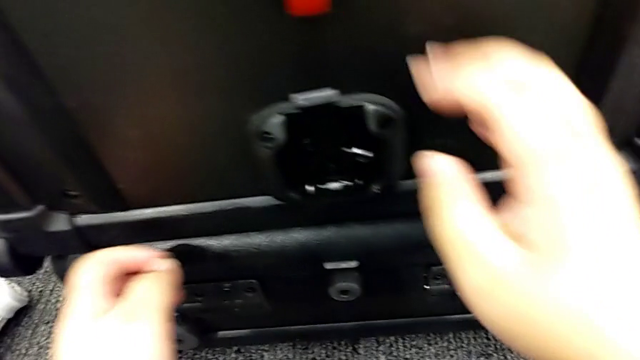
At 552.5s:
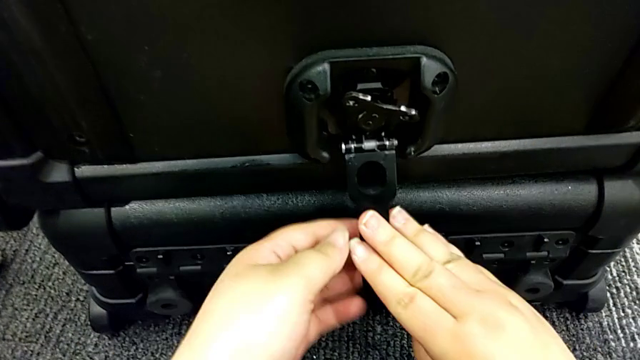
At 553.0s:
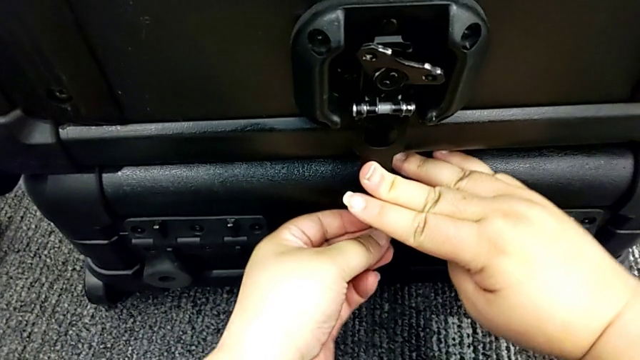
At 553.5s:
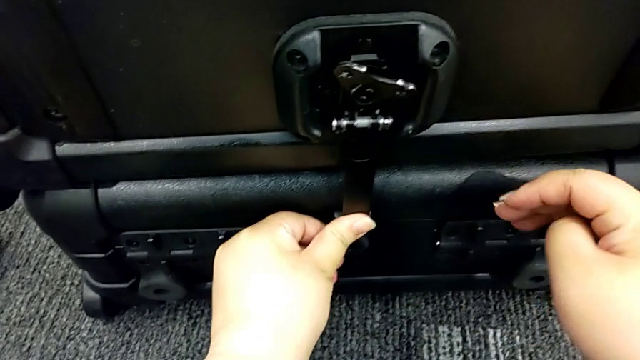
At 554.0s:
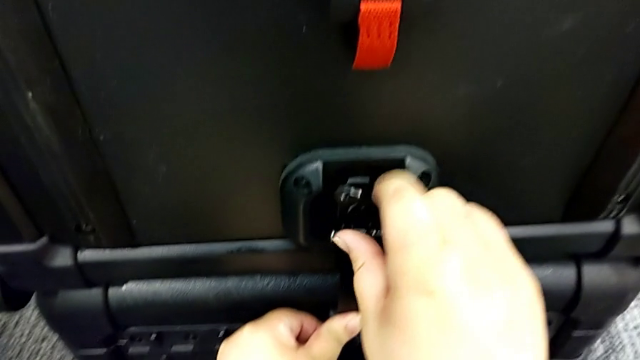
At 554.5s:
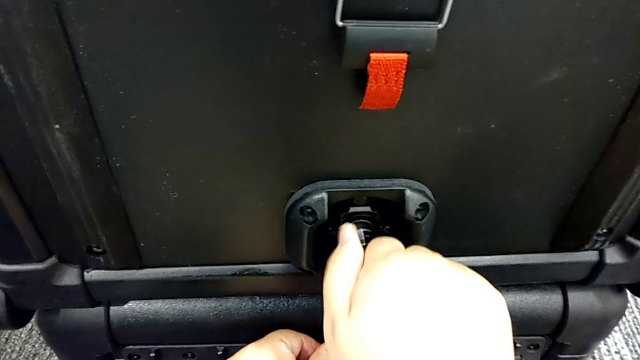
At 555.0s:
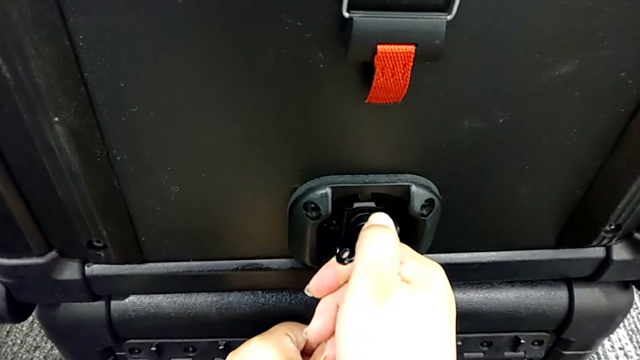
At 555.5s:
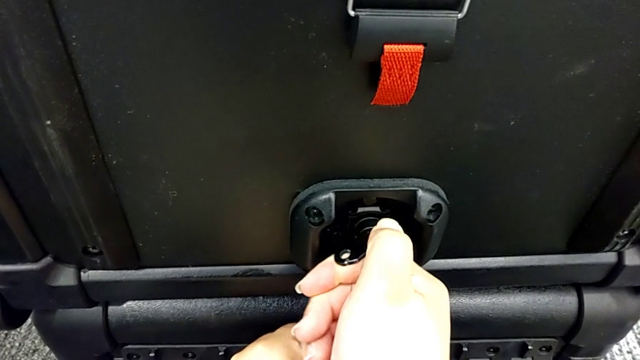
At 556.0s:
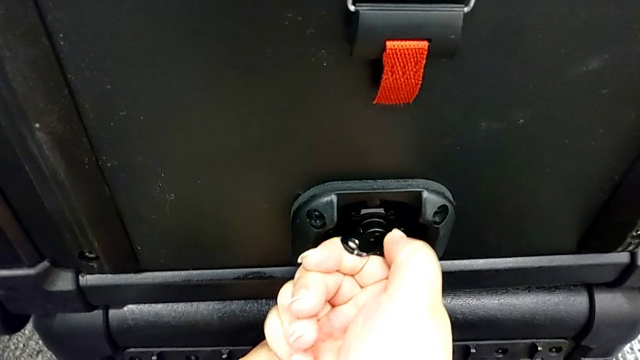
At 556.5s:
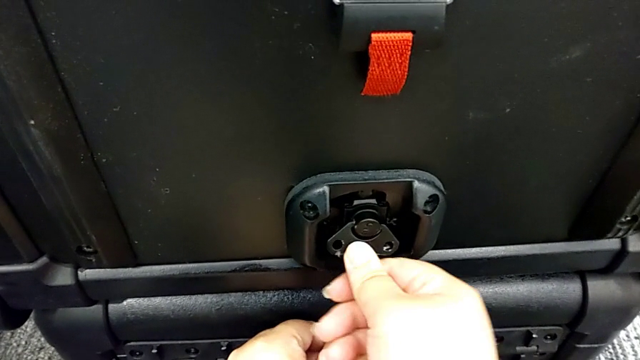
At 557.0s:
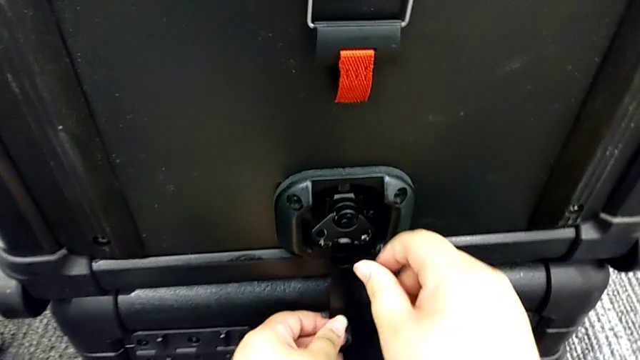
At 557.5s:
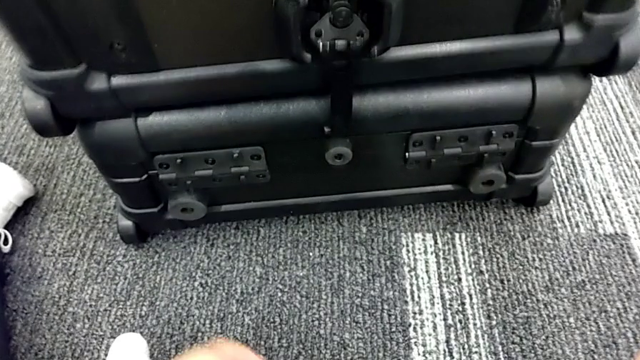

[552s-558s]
The camera wearer is locking the boxes together. They lock the box lock.

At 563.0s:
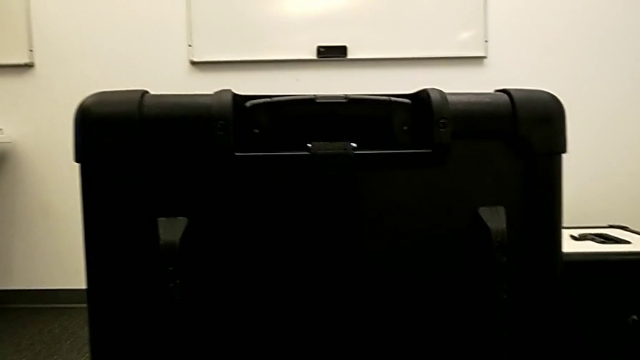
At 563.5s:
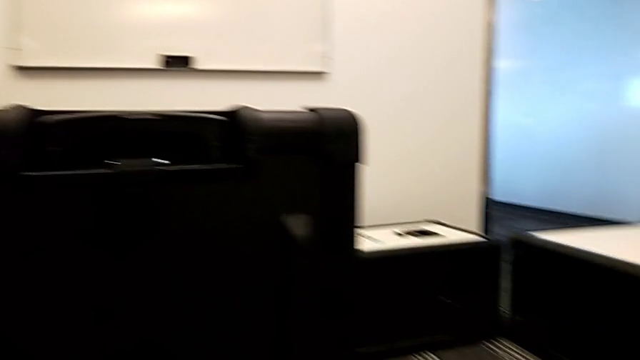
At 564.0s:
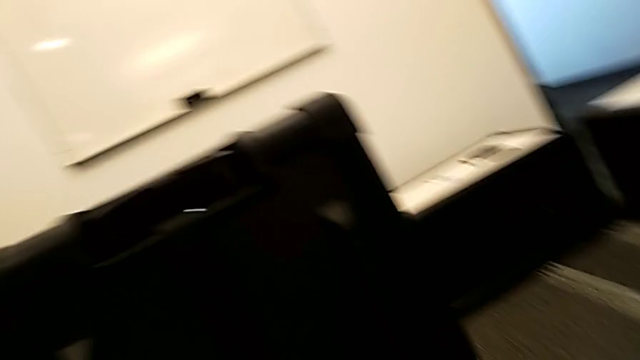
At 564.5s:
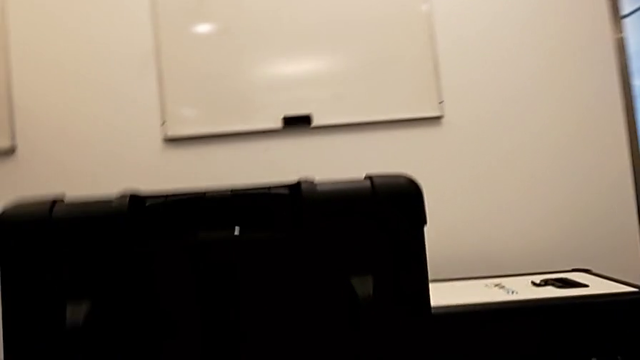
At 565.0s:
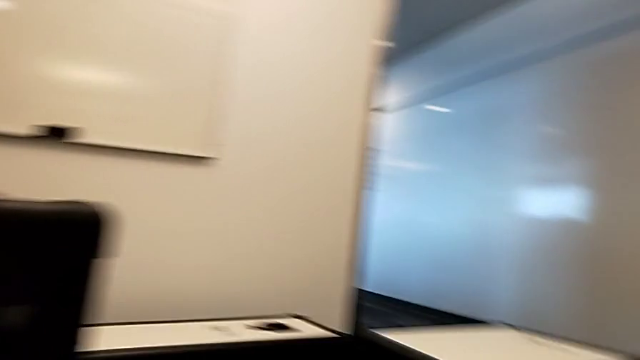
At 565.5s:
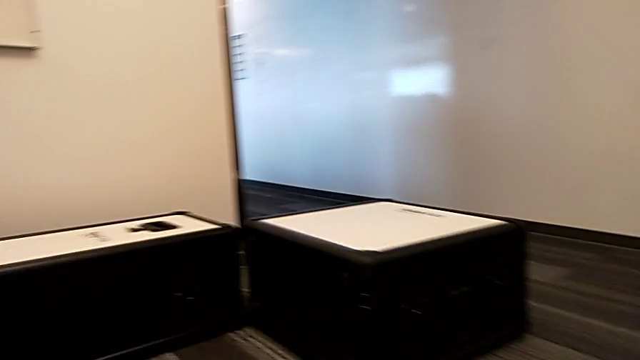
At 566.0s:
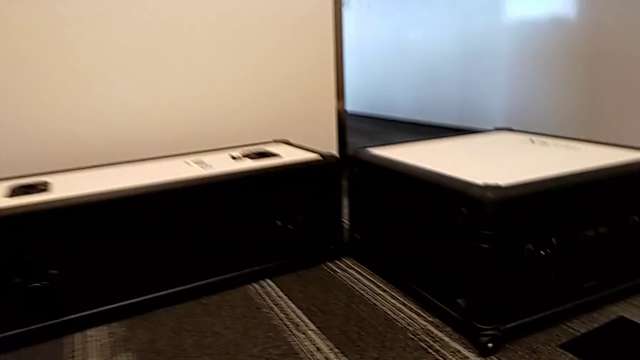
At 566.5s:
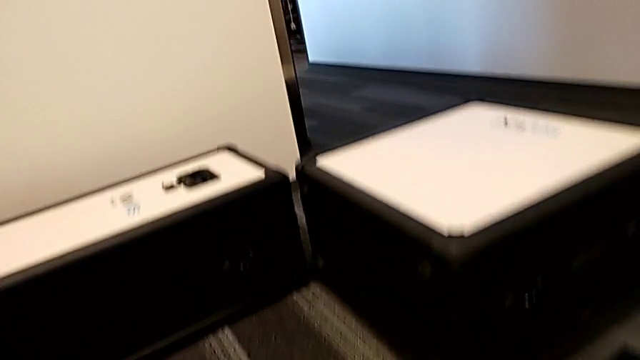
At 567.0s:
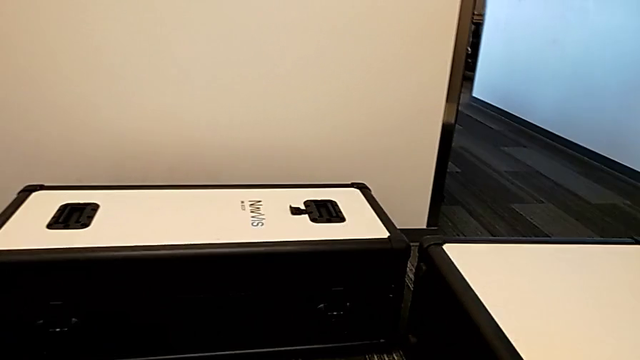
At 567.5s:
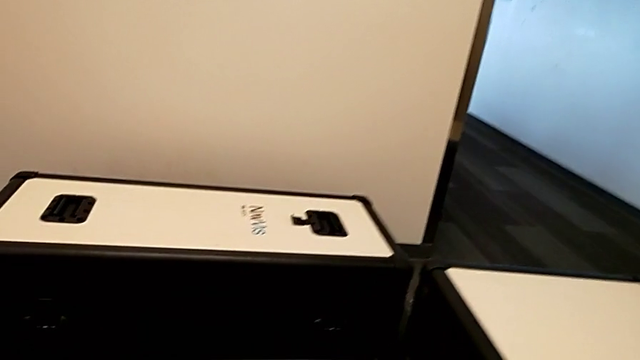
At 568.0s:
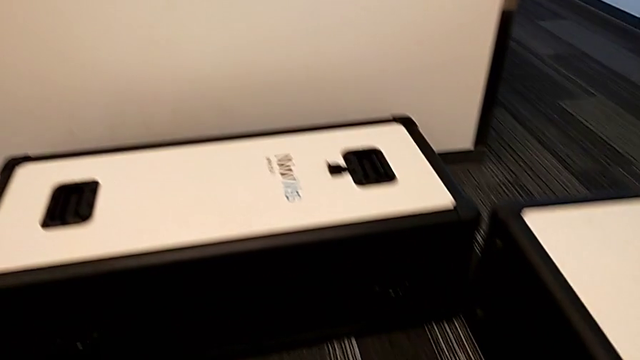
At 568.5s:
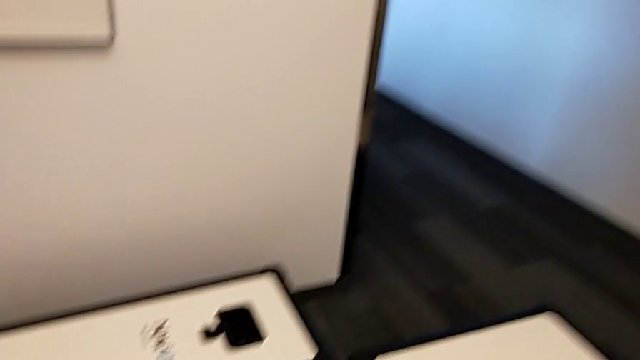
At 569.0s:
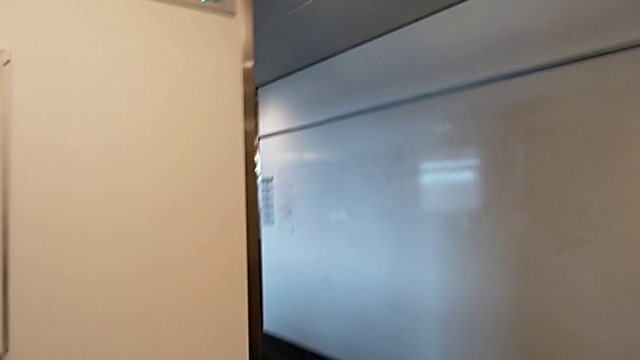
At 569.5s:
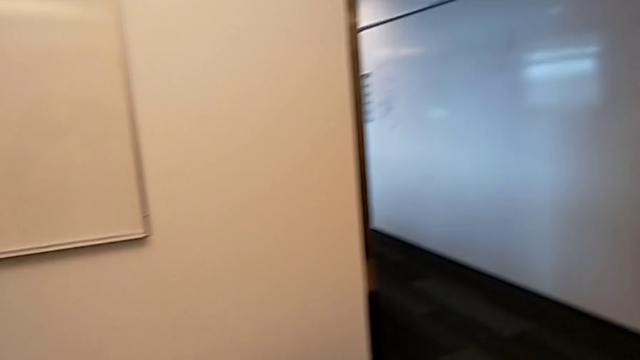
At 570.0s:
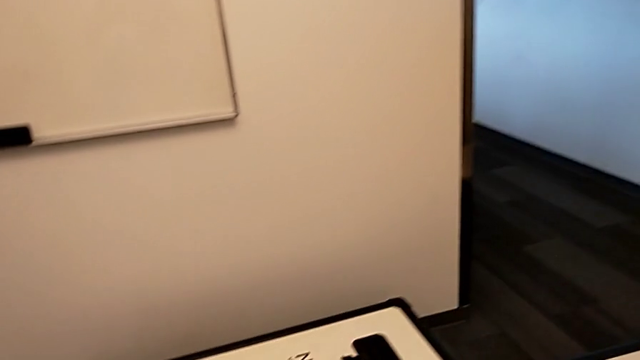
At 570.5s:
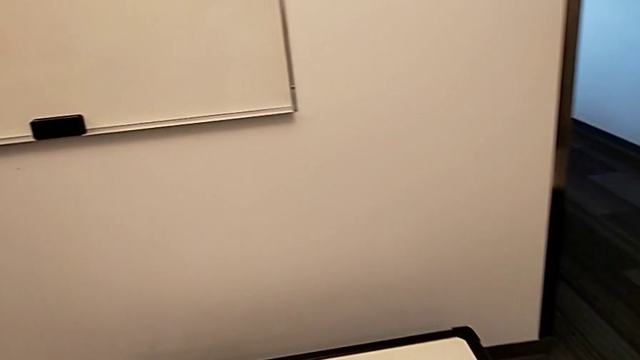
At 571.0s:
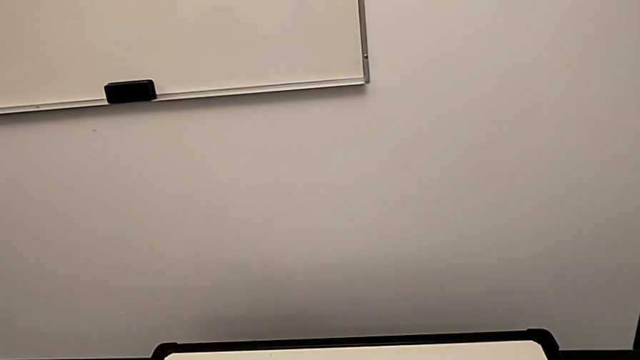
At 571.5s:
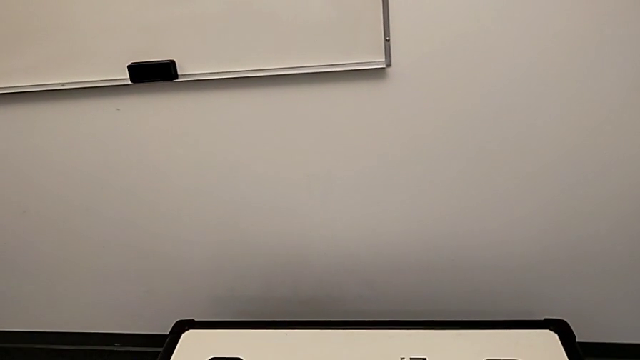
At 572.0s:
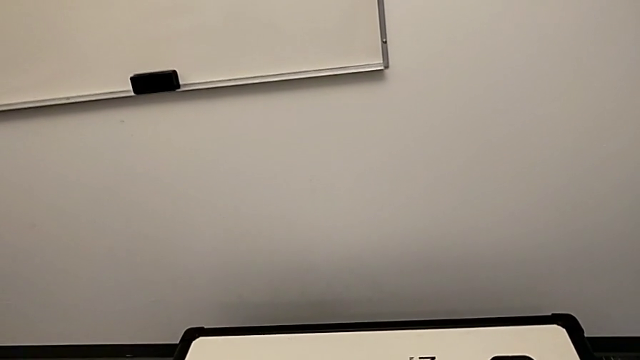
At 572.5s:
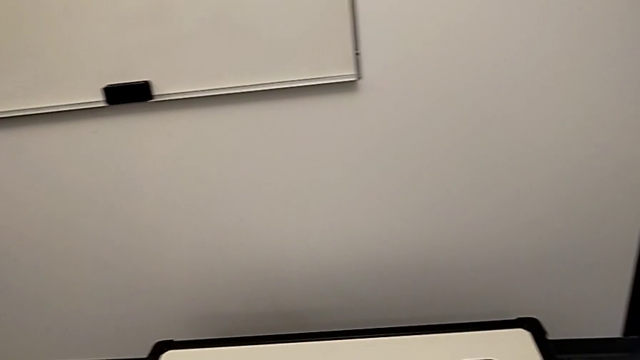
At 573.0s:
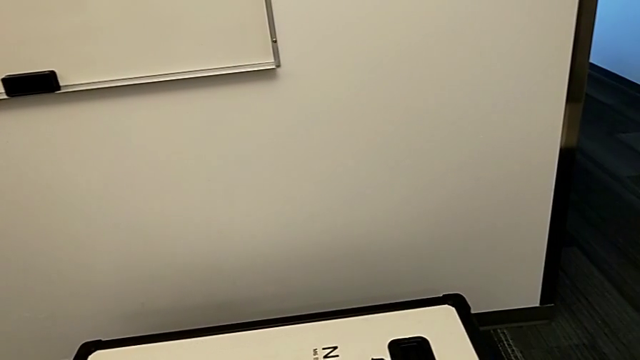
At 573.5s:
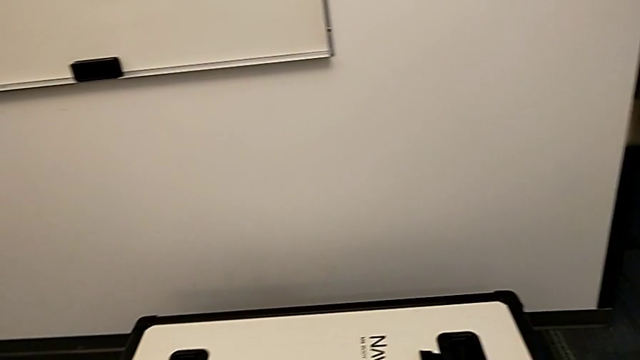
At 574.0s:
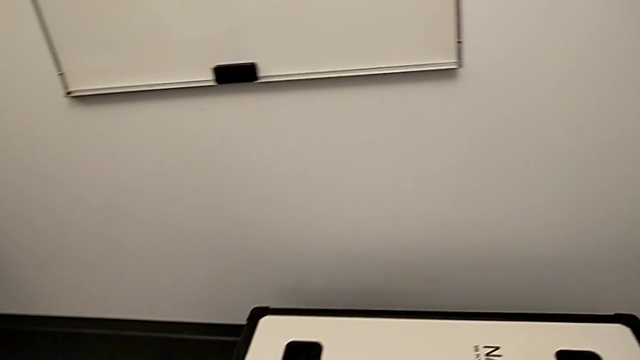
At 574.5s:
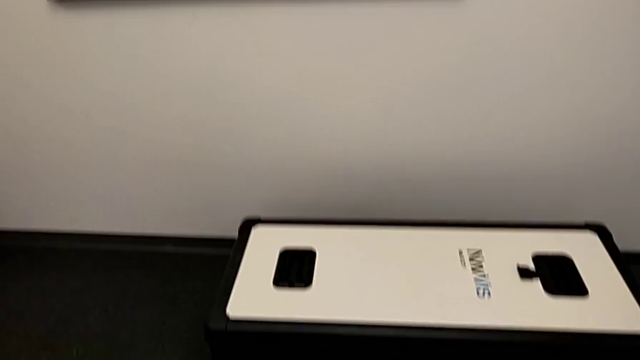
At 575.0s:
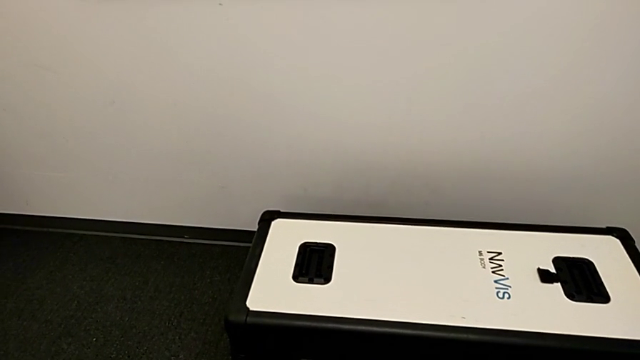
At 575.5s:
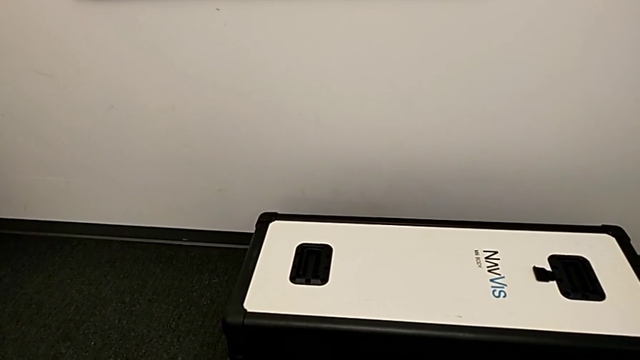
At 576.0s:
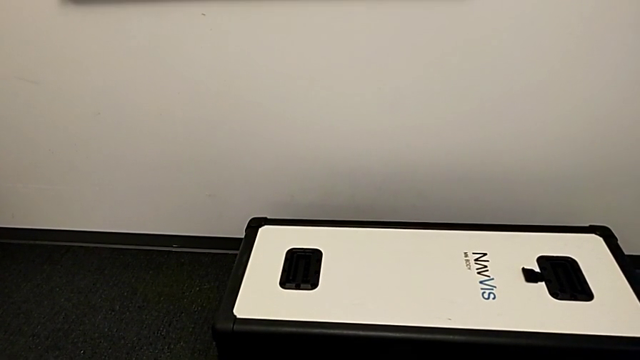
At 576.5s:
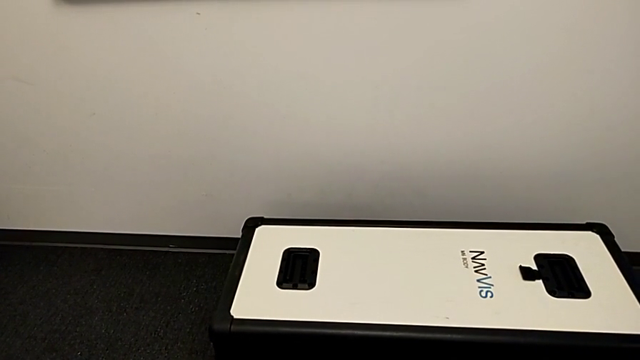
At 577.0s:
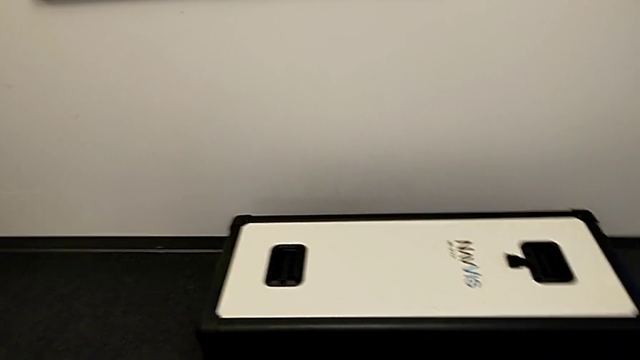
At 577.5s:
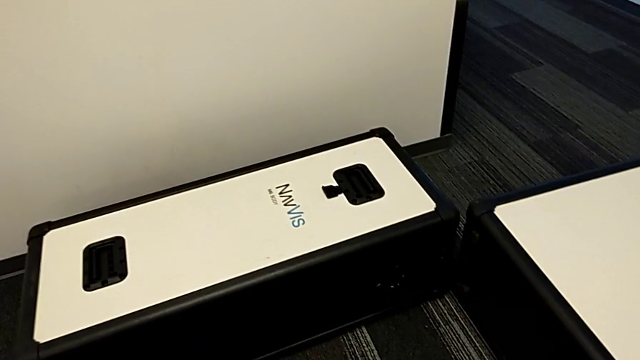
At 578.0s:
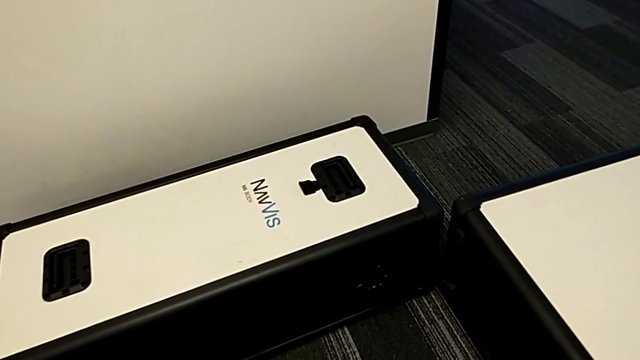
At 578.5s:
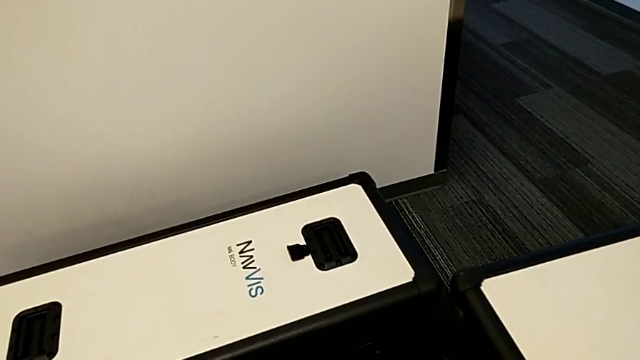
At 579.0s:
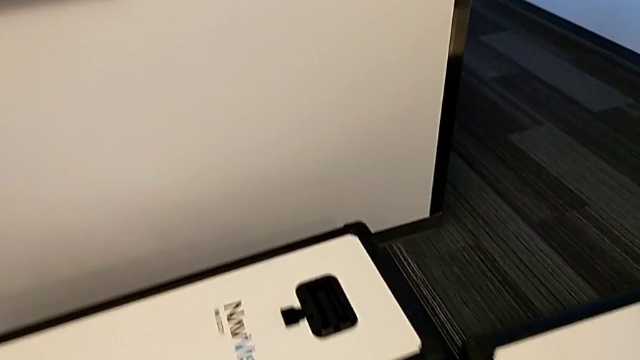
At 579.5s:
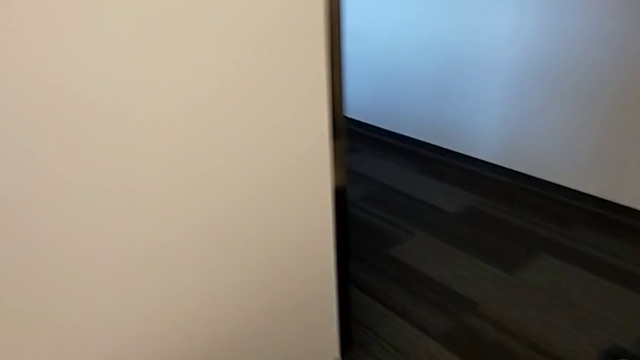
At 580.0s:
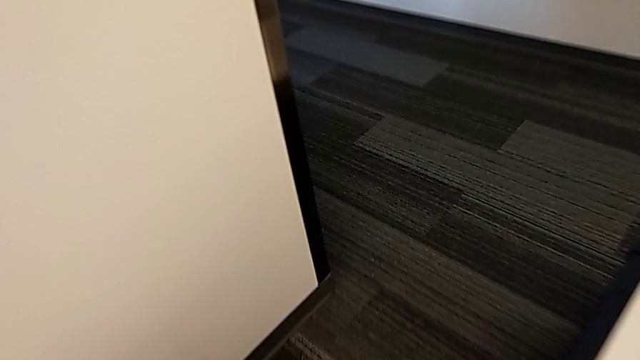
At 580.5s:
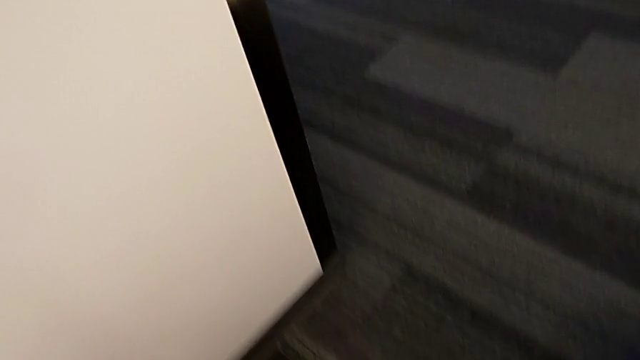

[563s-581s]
The camera wearer is standing by the body box.
